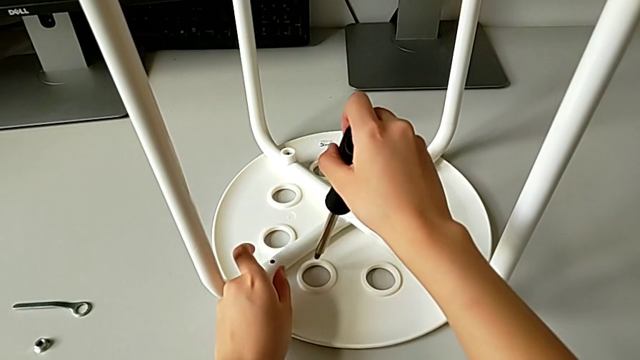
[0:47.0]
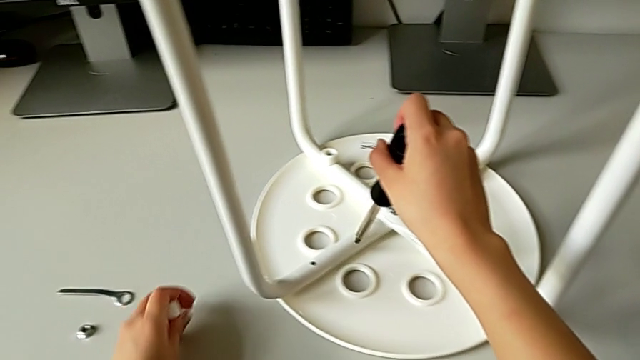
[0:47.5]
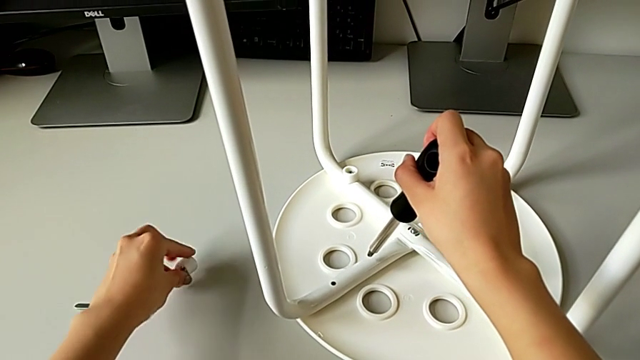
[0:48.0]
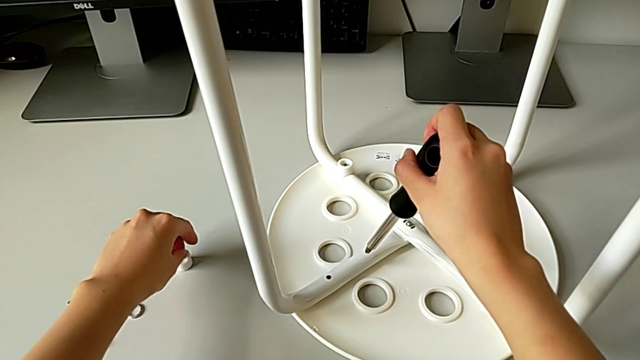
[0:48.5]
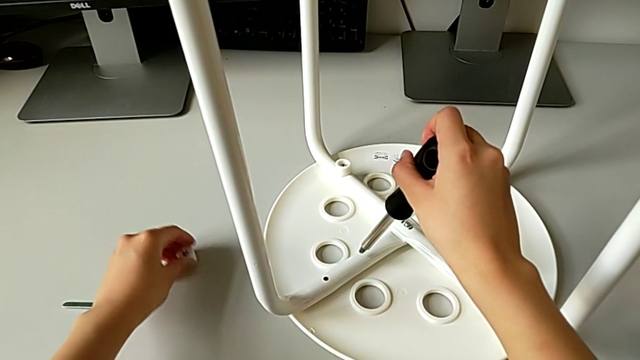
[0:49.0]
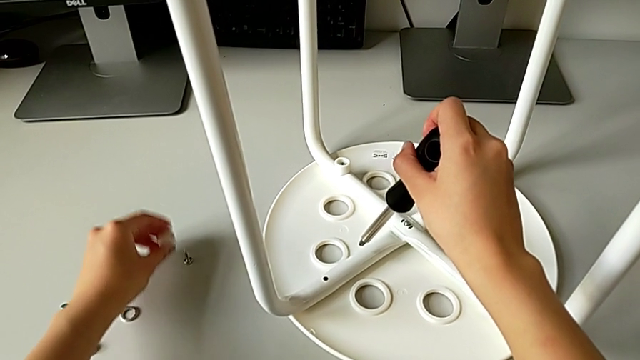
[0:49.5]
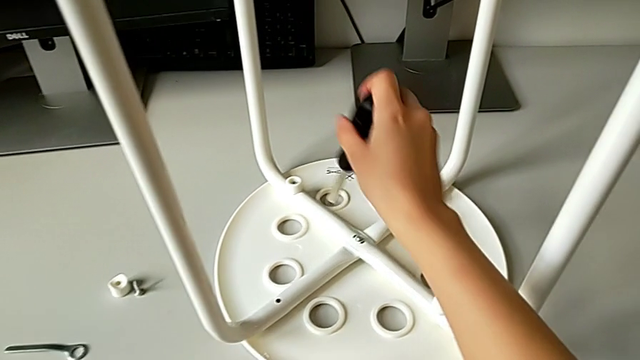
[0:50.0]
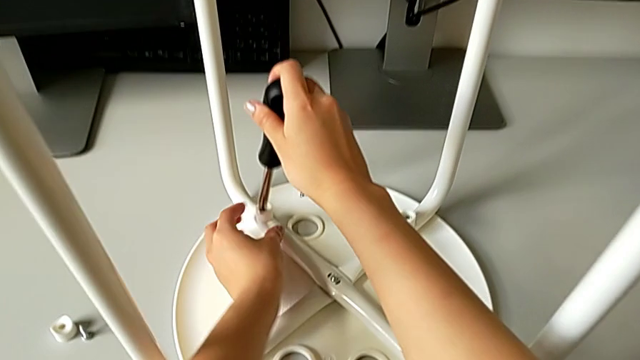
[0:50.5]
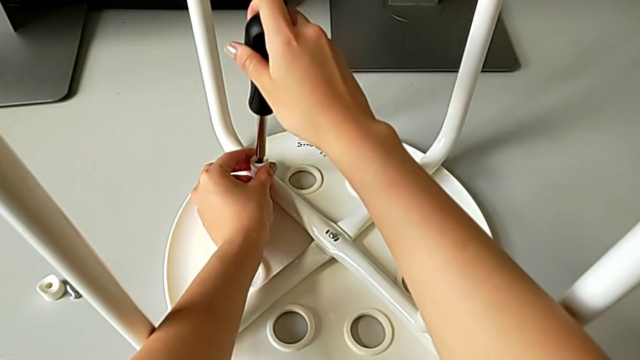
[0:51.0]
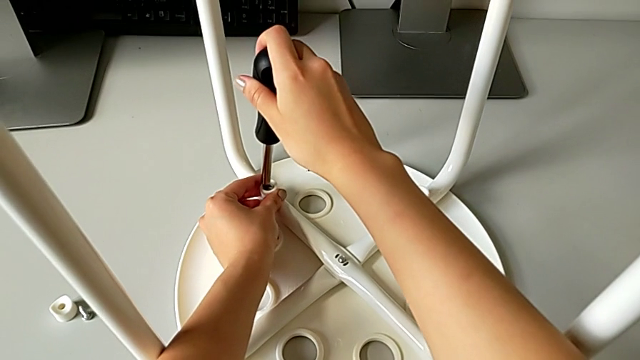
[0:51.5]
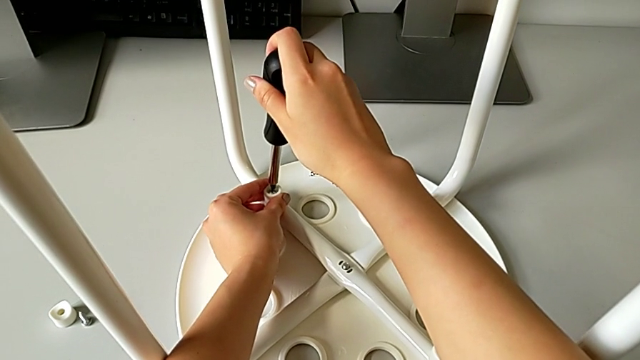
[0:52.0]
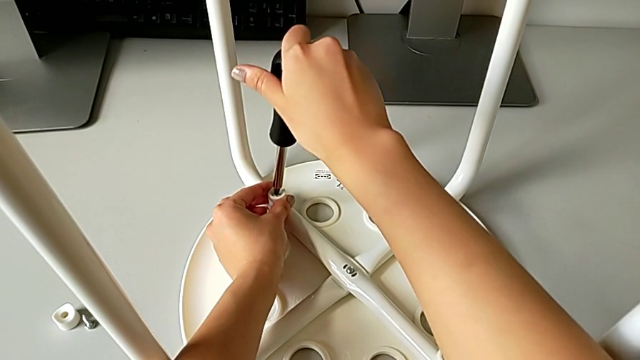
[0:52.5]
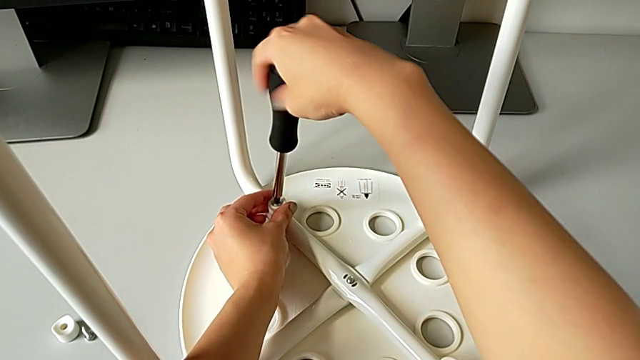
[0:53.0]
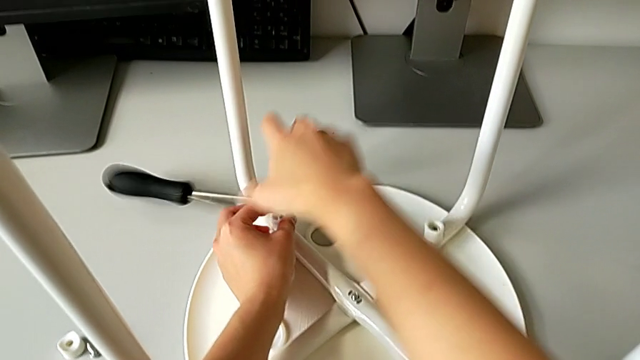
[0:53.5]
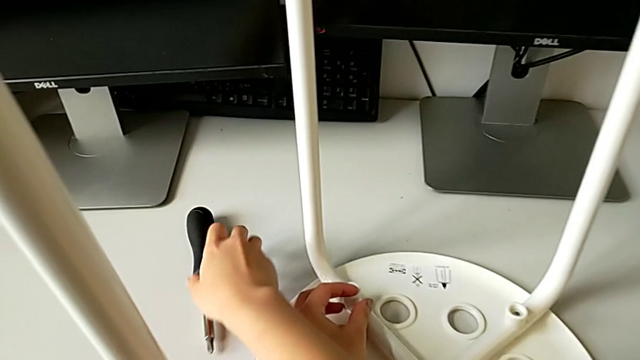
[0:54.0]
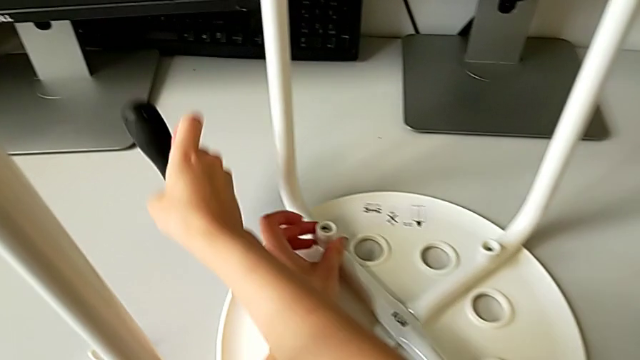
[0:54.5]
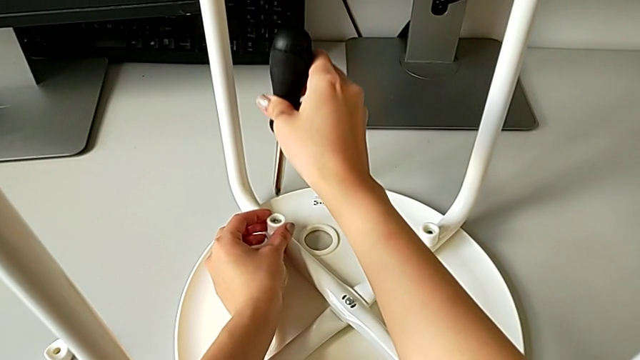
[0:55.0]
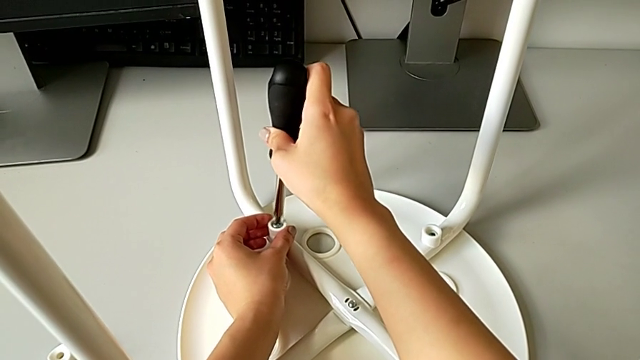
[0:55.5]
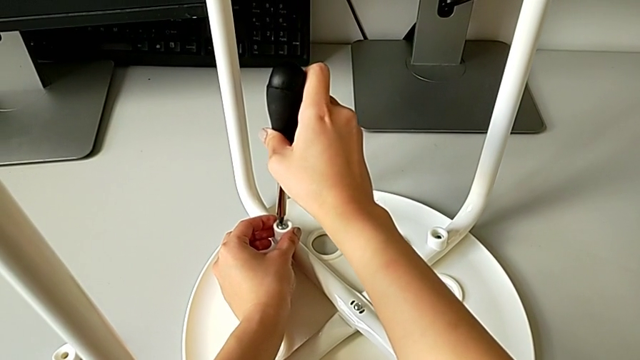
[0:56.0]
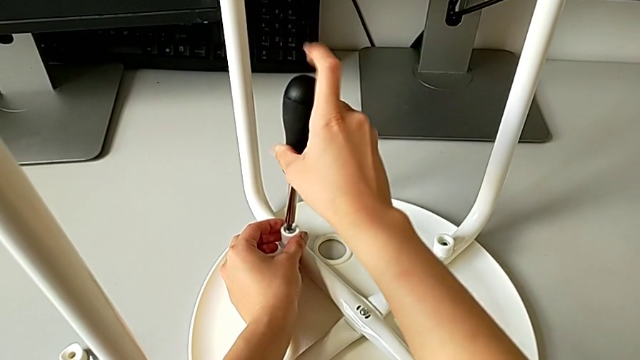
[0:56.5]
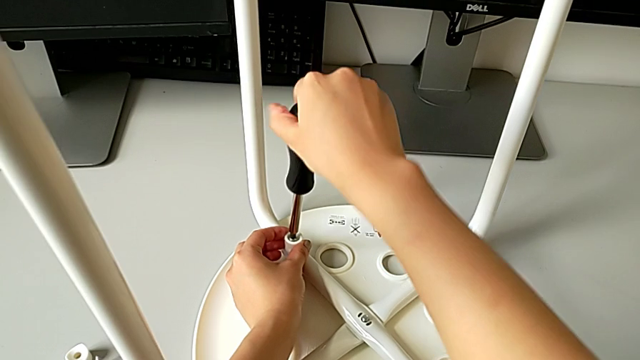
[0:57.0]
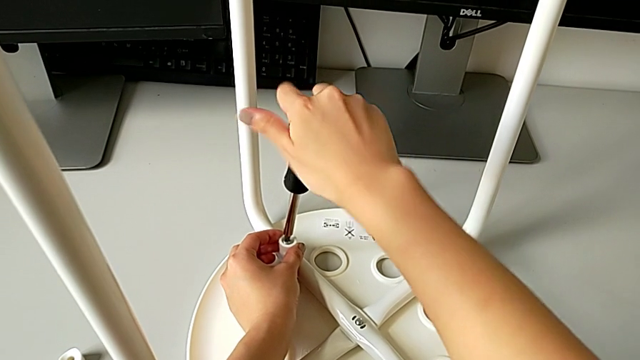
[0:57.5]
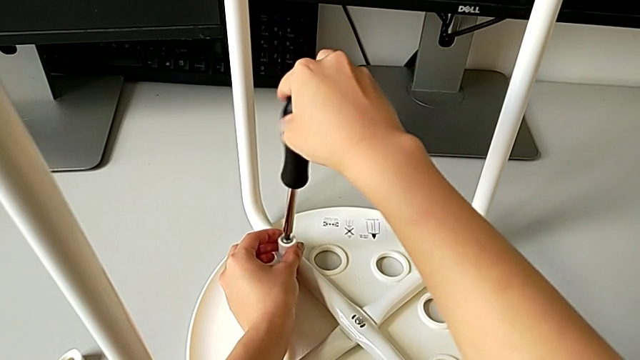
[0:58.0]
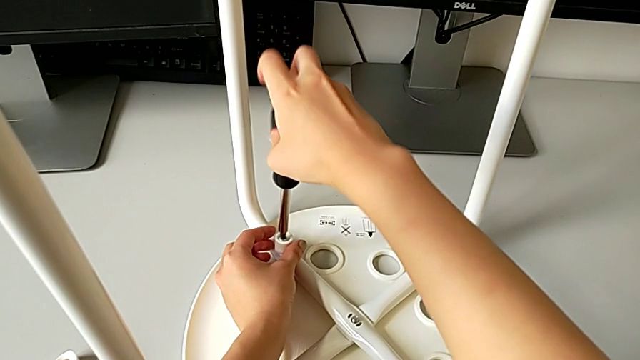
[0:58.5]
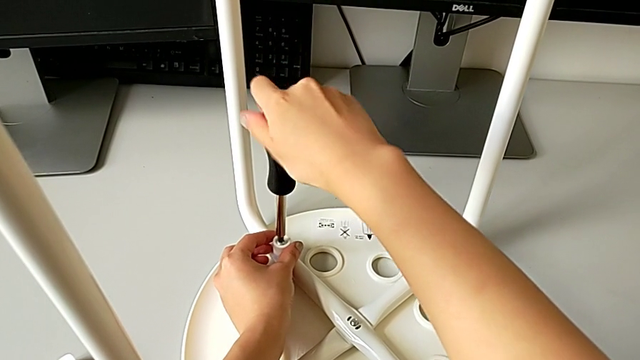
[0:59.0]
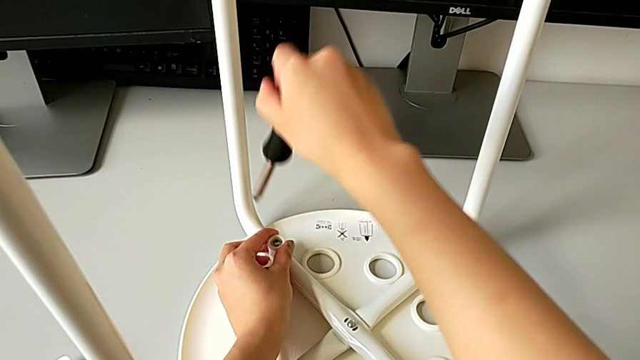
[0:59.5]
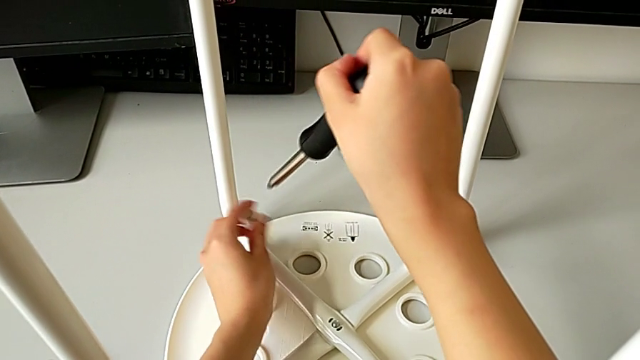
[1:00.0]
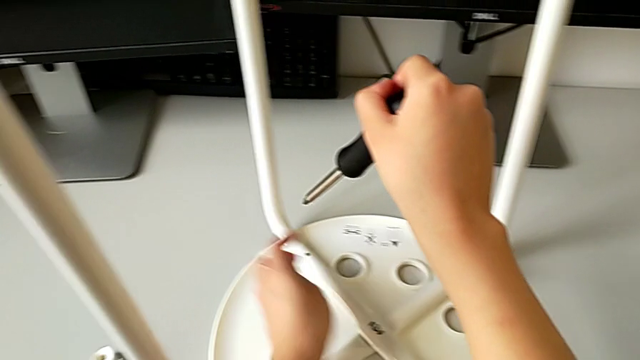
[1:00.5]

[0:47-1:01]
The camera wearer is unscrewing the marius. They place the screw, disassemble the washer, insert the screwdriver, unscrew the screw, wrongly drop the screwdriver, grab it, insert it, unscrew the screw, withdraw it, lift it with the left hand and disassemble it.

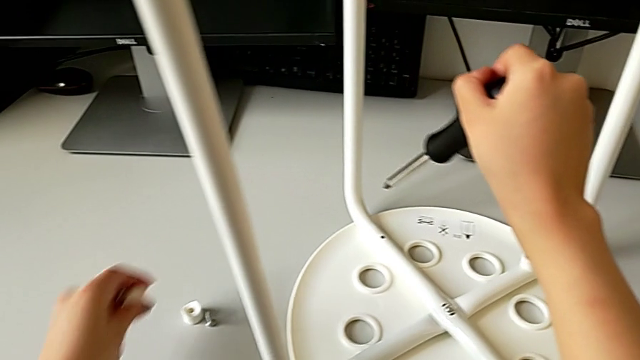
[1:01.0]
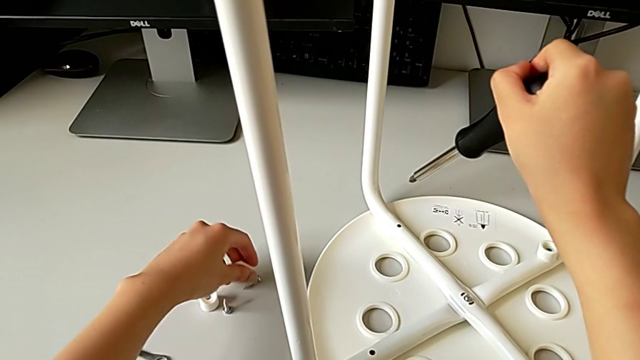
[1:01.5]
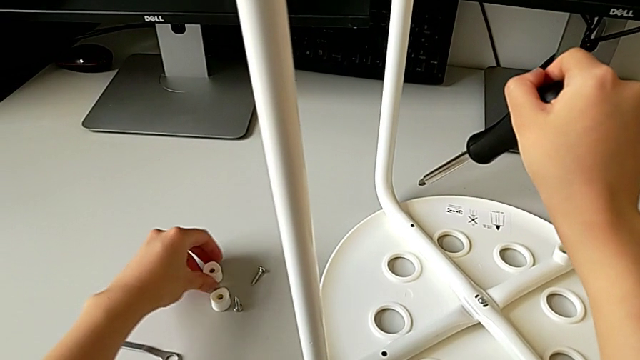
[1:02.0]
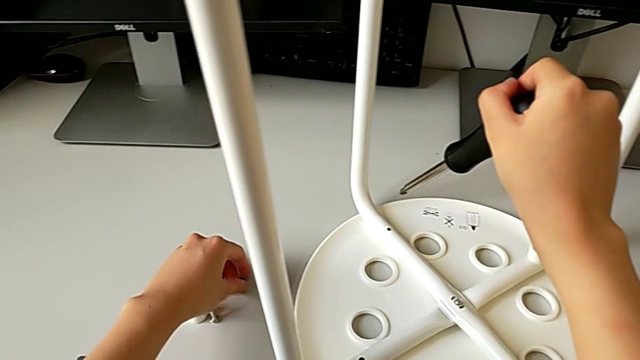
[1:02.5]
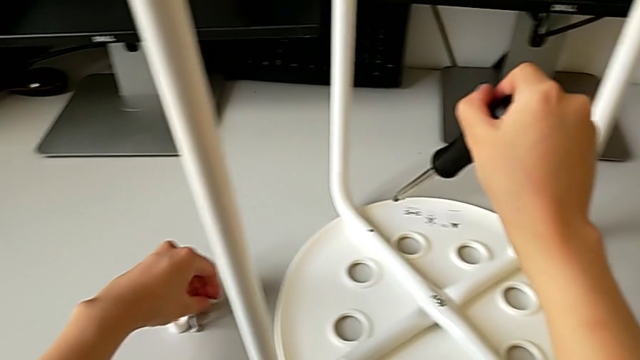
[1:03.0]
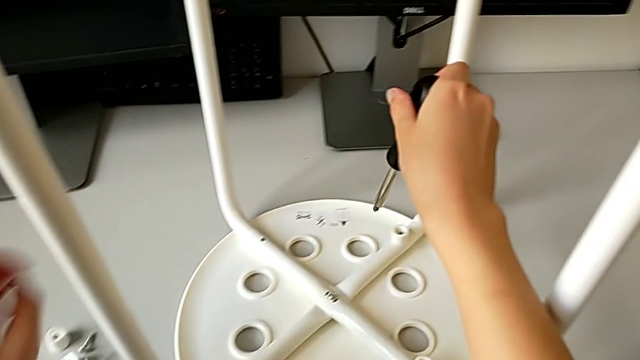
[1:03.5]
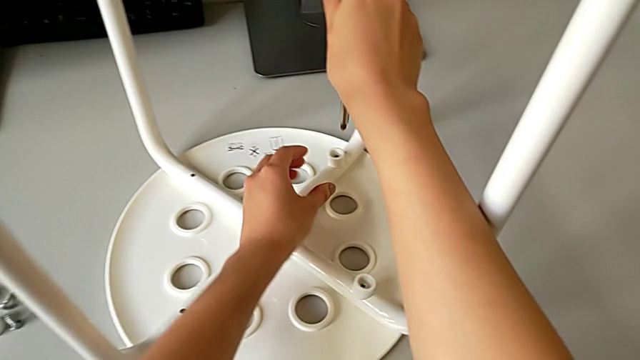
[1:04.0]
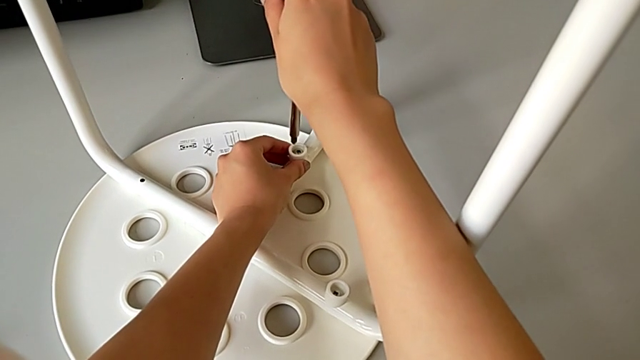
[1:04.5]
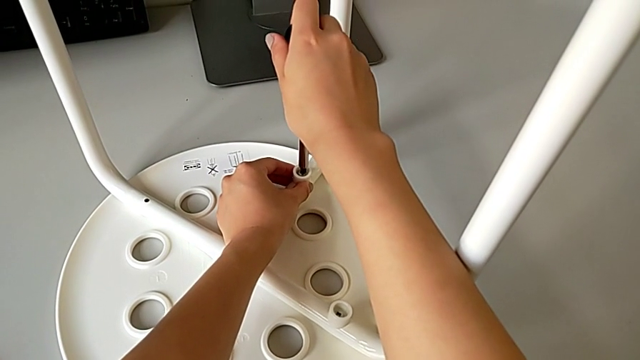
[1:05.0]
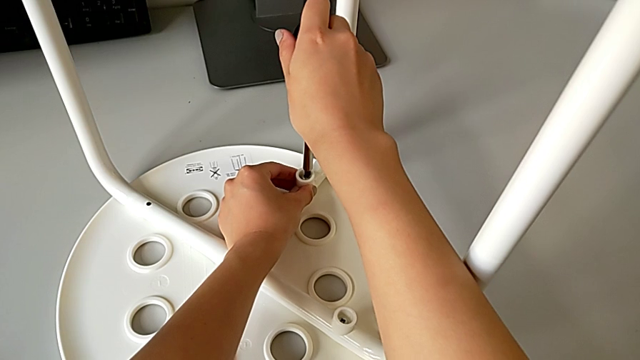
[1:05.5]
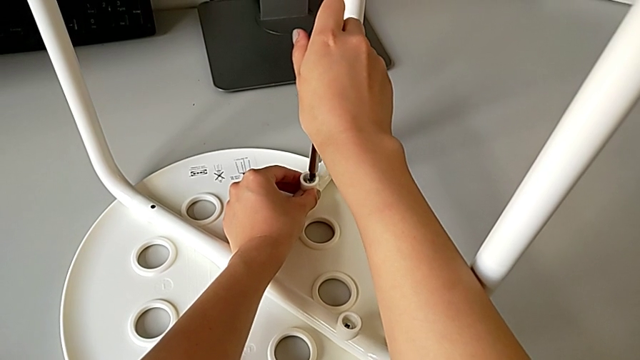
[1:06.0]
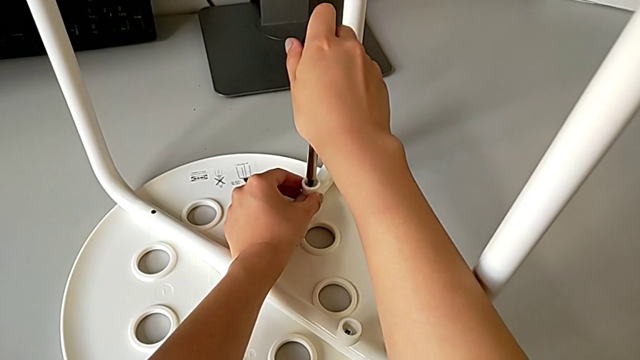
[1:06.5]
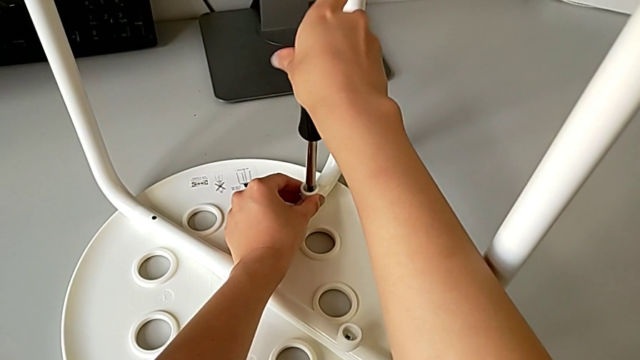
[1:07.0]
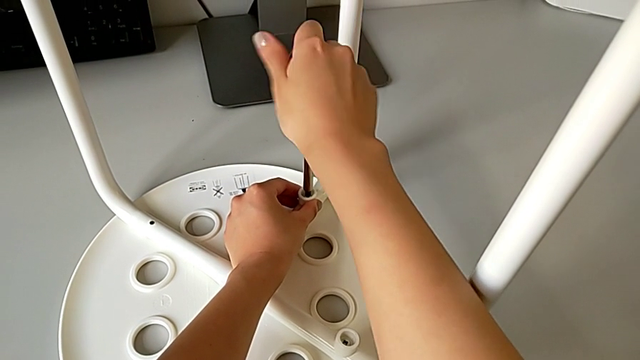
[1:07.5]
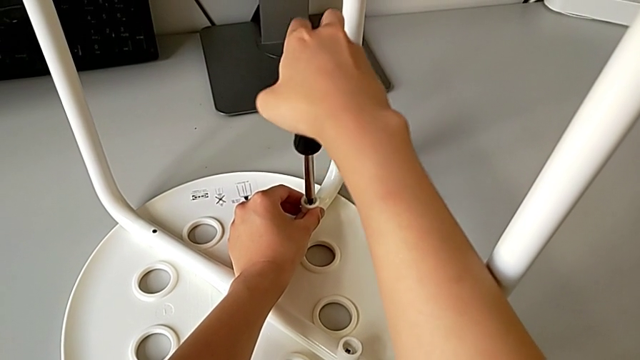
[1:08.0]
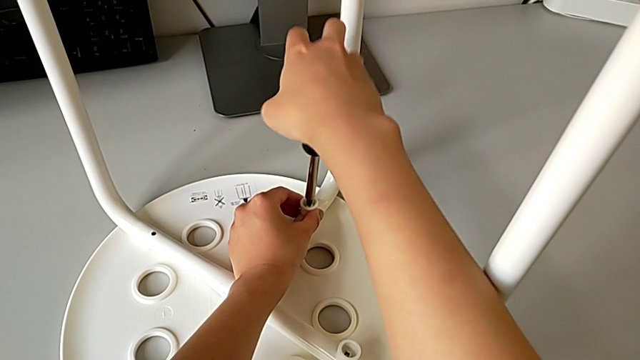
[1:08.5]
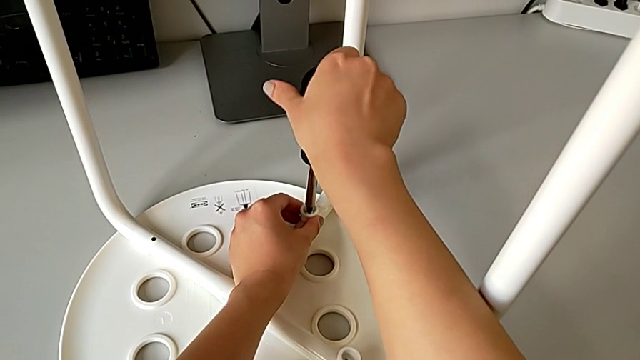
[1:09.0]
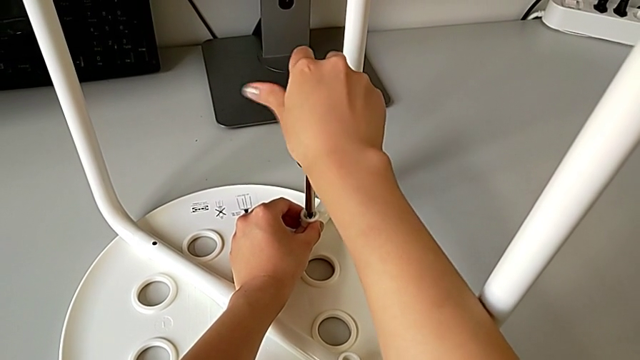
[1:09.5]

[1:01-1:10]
The camera wearer is unscrewing the marius. They place the washer, approach the screw, insert the screwdriver and unscrew the screw.
